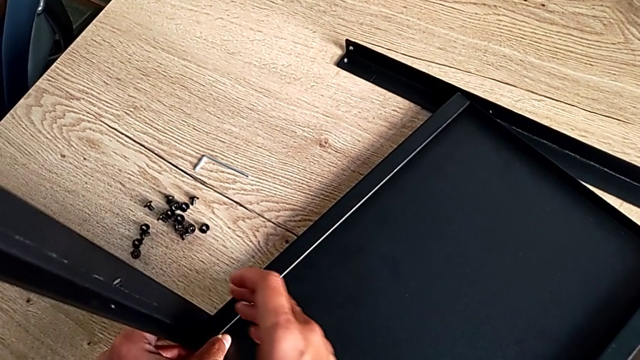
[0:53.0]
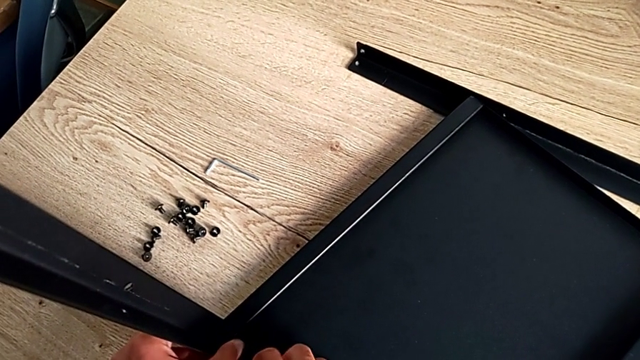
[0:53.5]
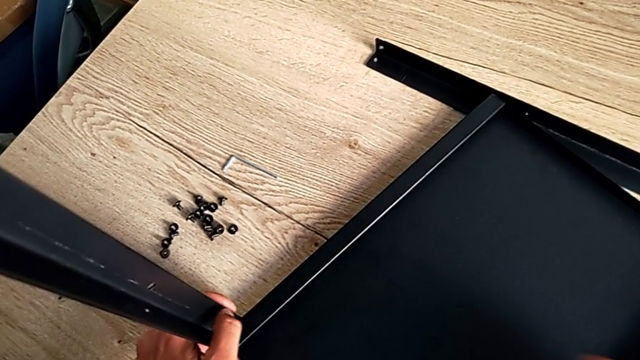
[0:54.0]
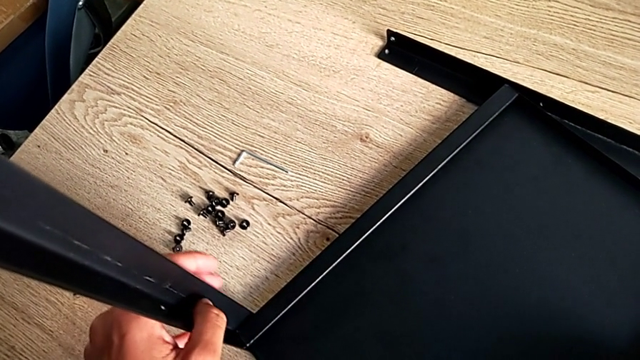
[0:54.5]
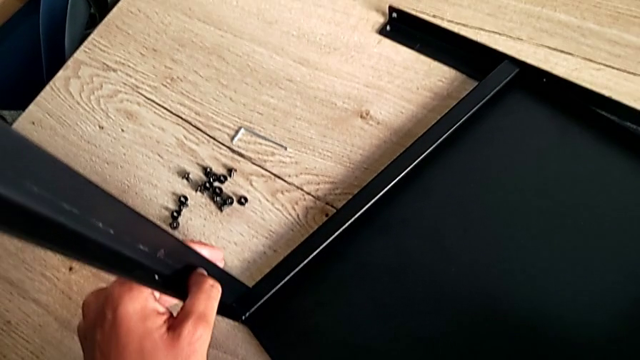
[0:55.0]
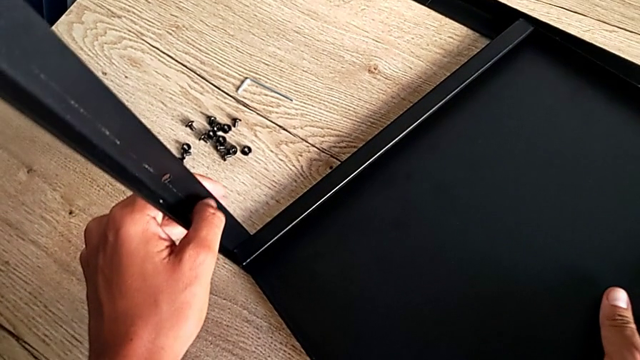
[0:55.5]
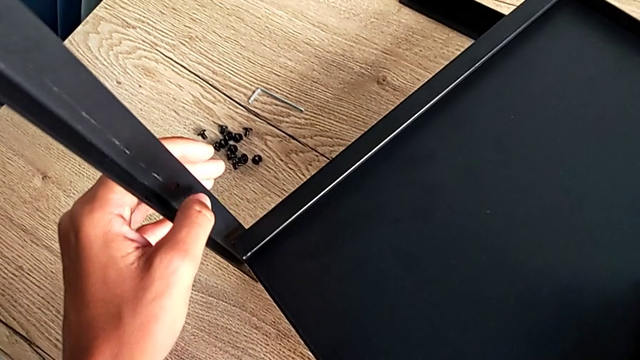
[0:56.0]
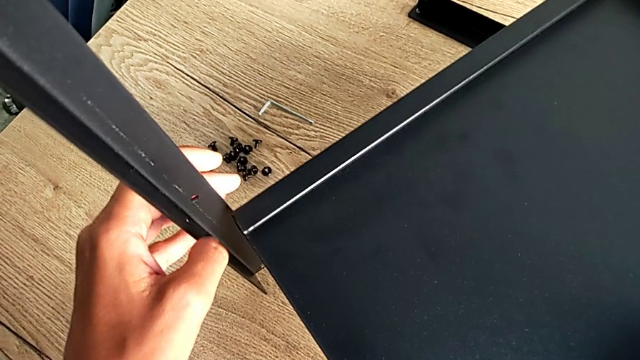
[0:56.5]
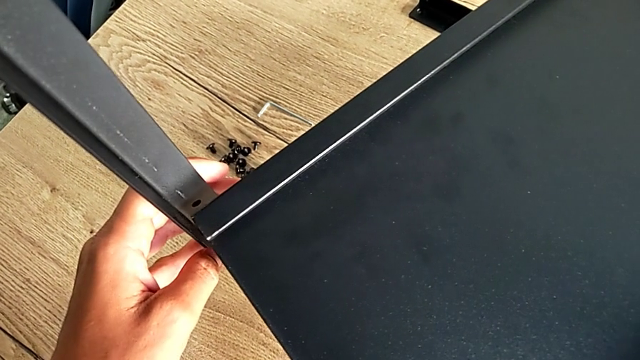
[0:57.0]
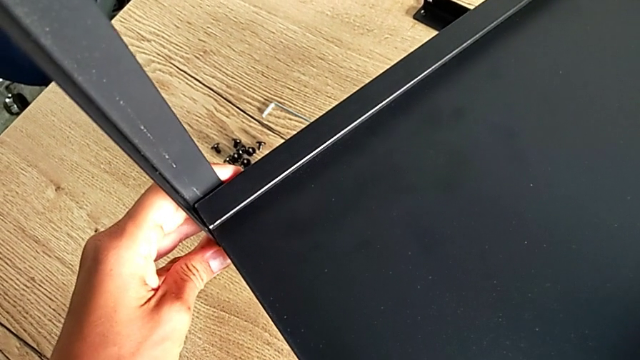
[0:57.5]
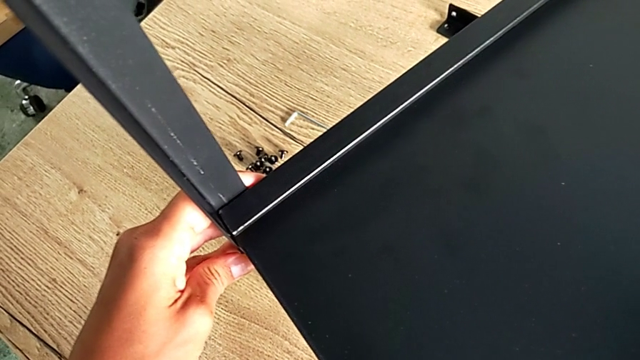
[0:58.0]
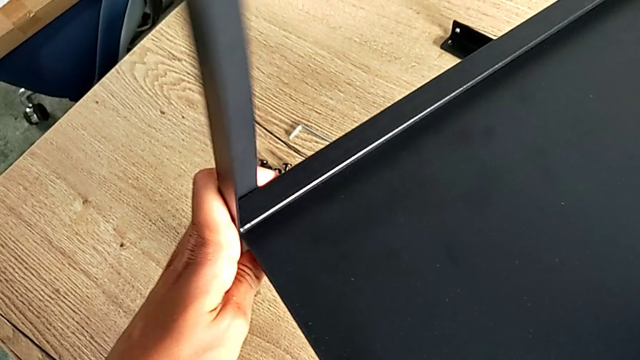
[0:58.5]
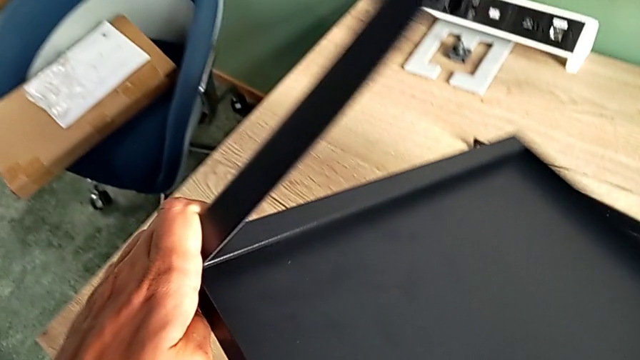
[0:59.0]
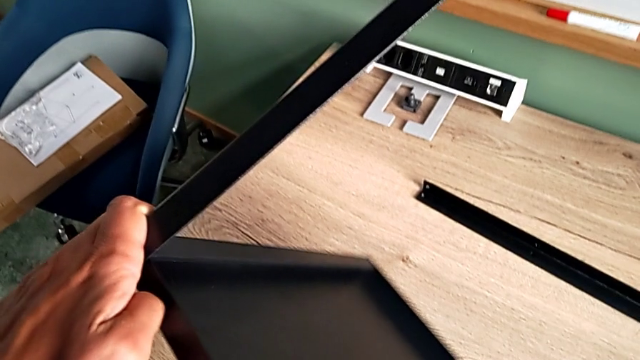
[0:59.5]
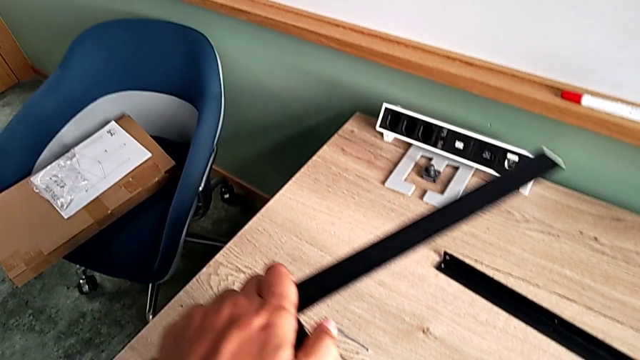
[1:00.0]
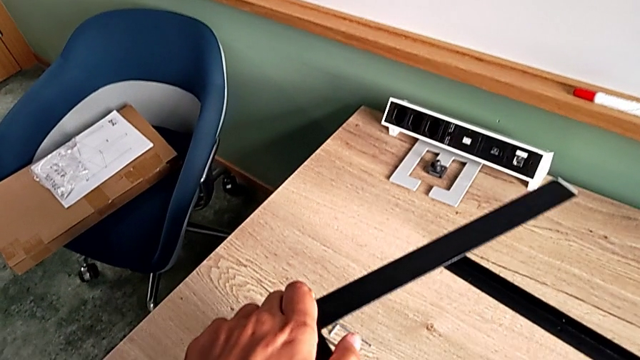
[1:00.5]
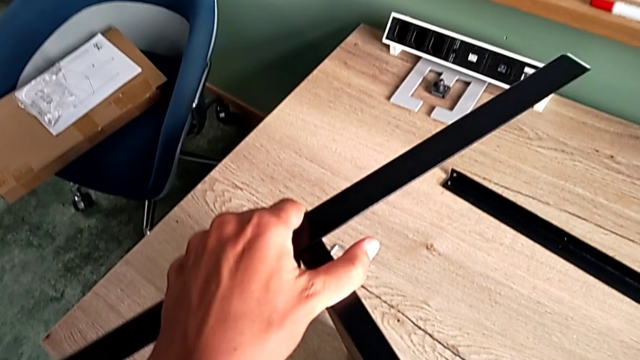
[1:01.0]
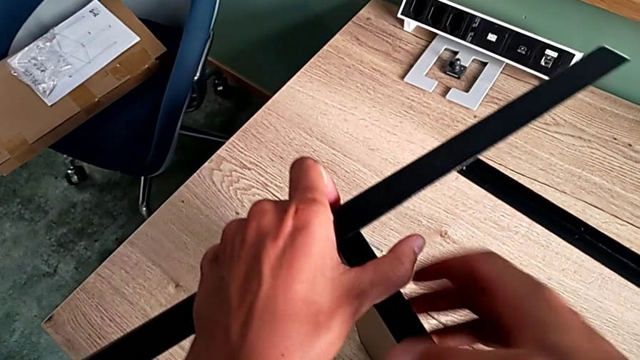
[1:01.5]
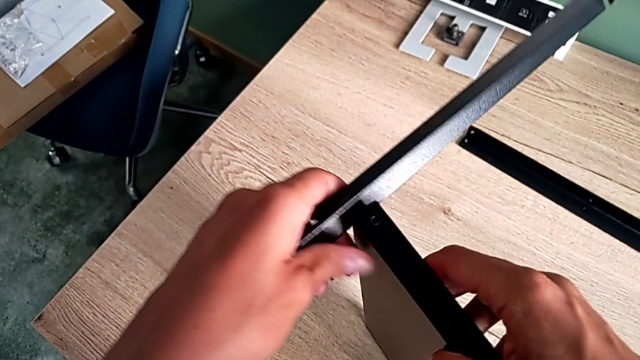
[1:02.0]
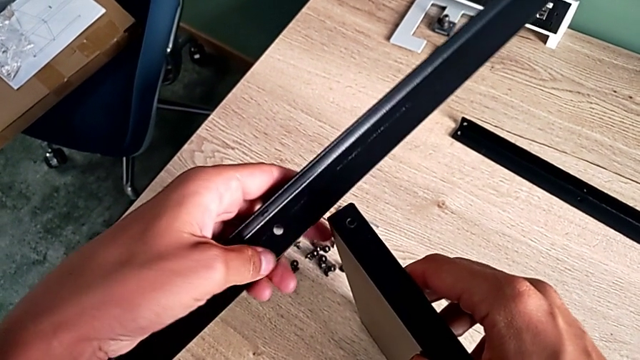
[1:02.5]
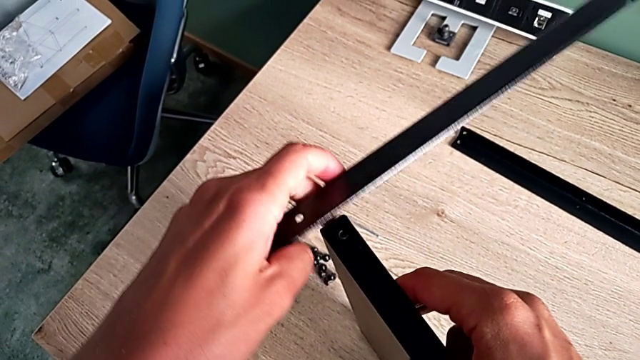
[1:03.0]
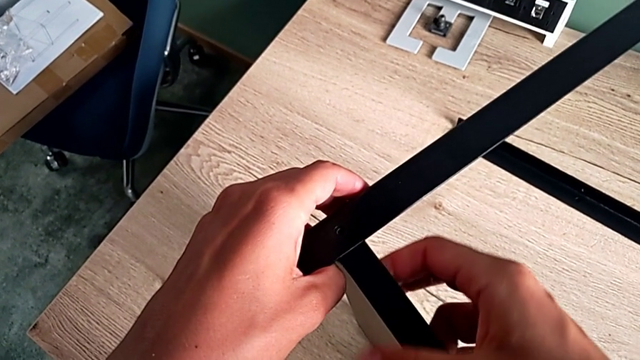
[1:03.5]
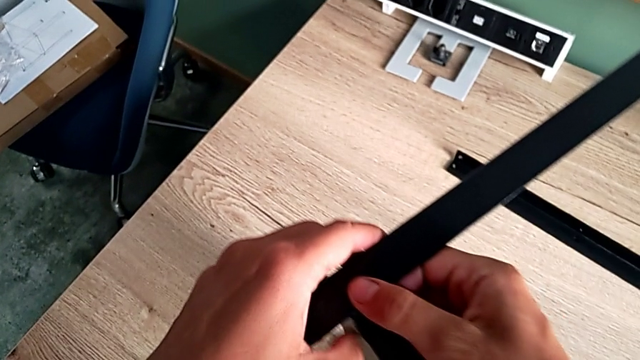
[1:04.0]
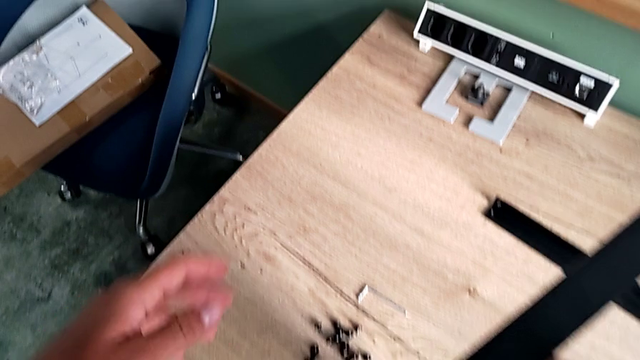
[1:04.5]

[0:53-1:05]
The camera wearer is aligning the first shelf with the leg before assembling it. They grab the first tray, align the tray and rotate it.

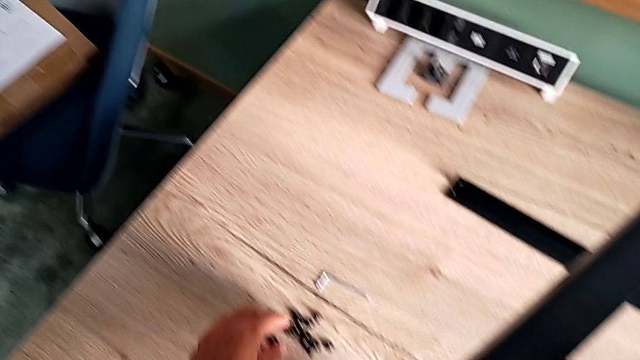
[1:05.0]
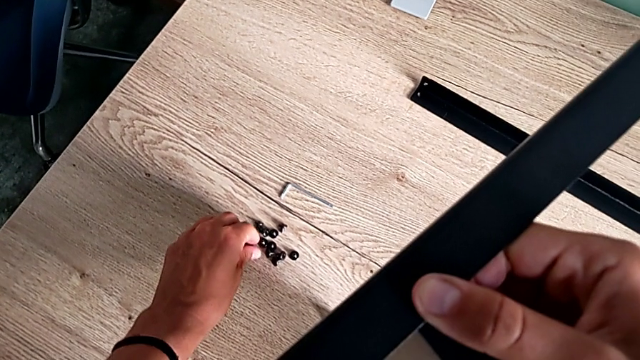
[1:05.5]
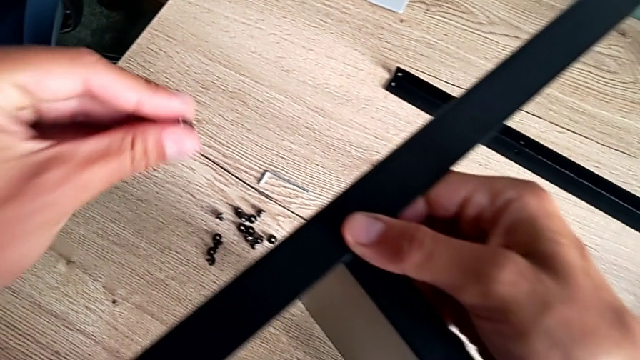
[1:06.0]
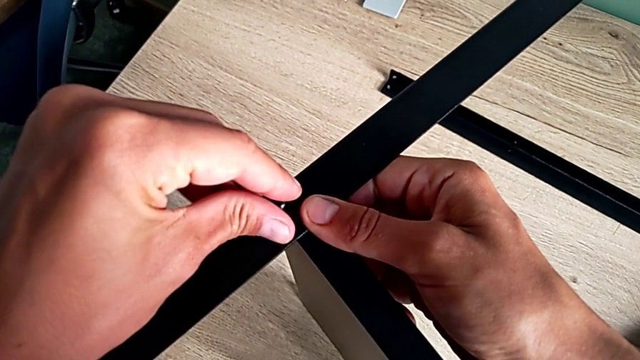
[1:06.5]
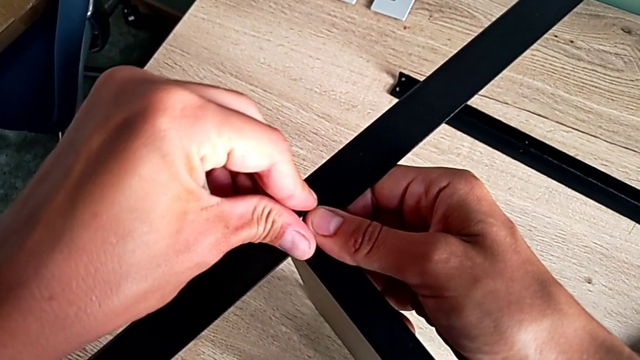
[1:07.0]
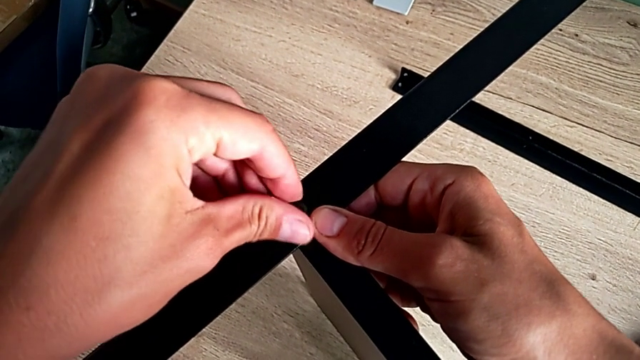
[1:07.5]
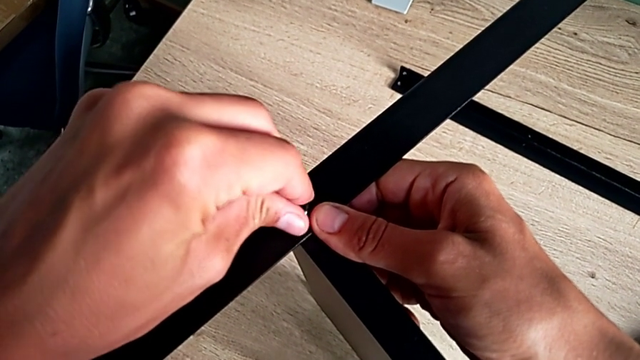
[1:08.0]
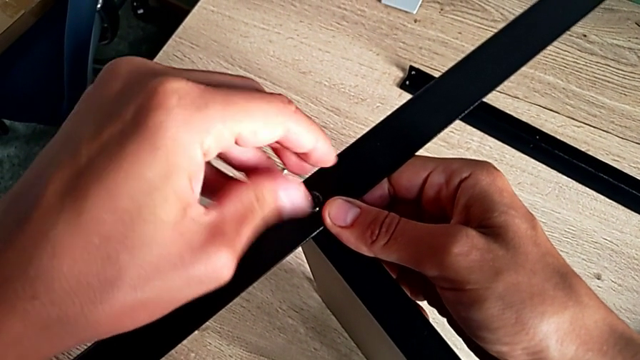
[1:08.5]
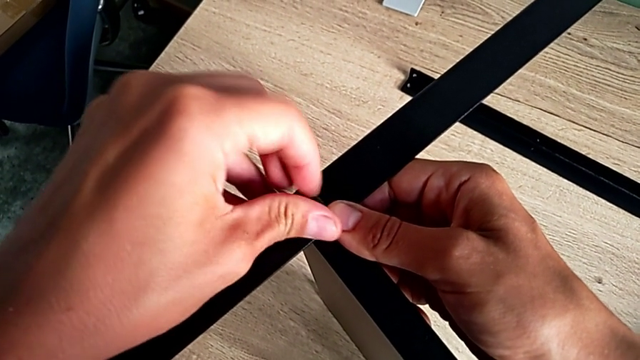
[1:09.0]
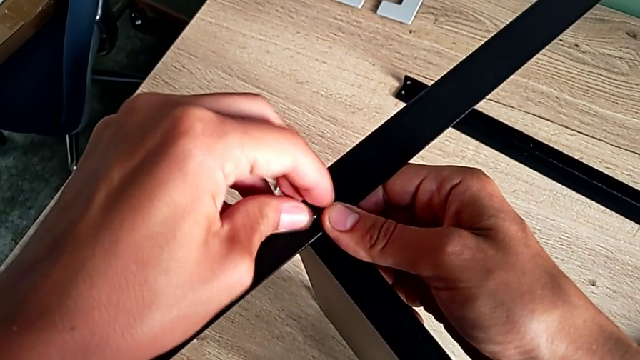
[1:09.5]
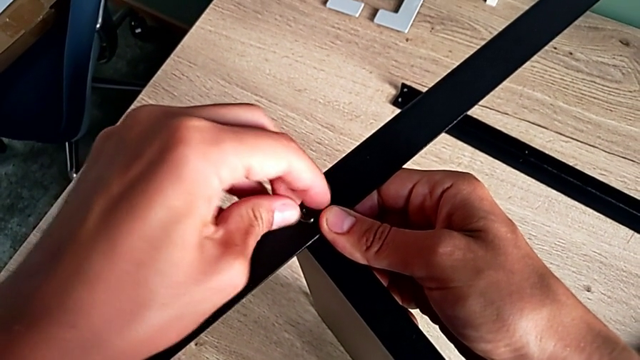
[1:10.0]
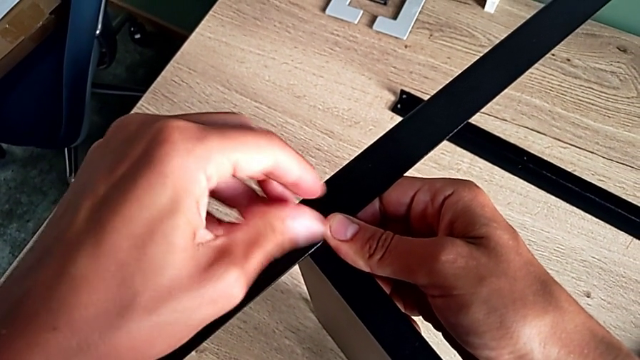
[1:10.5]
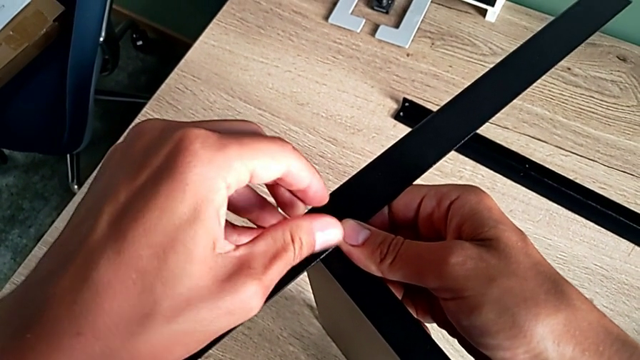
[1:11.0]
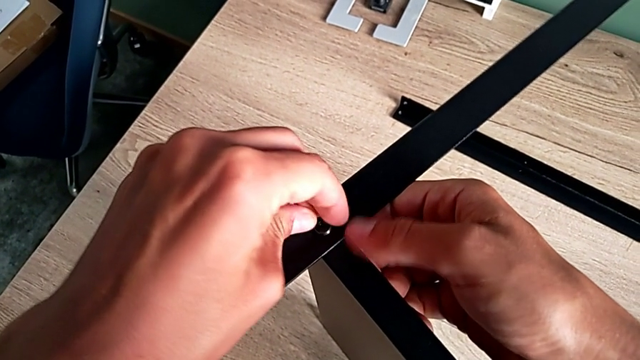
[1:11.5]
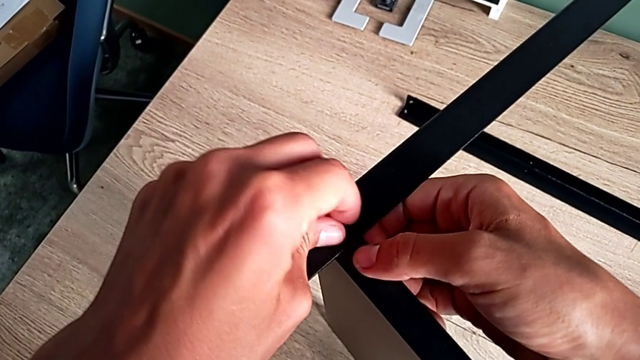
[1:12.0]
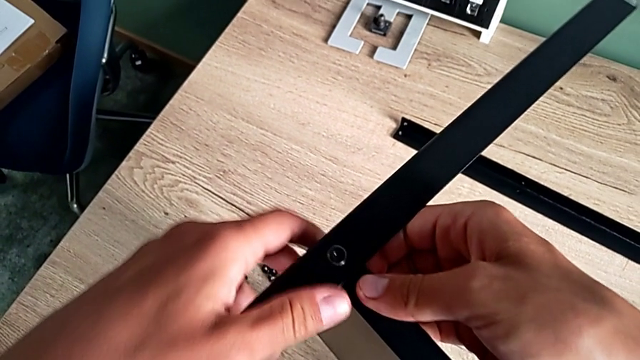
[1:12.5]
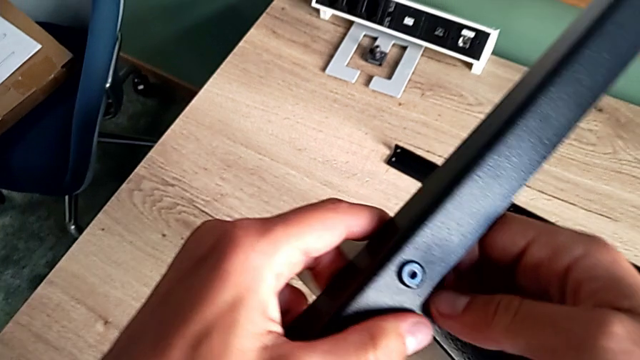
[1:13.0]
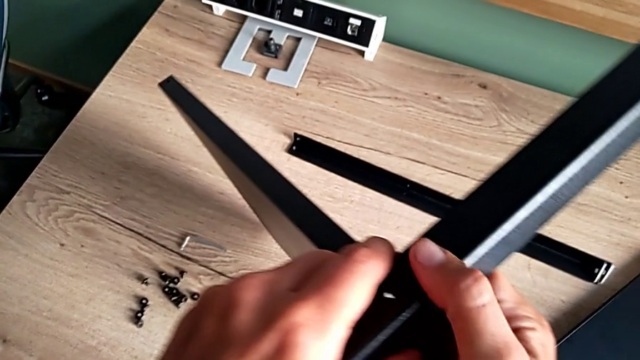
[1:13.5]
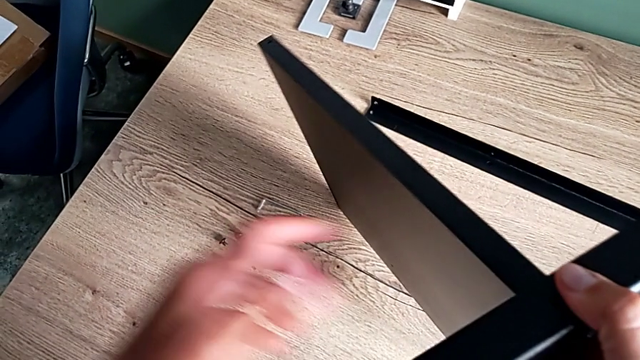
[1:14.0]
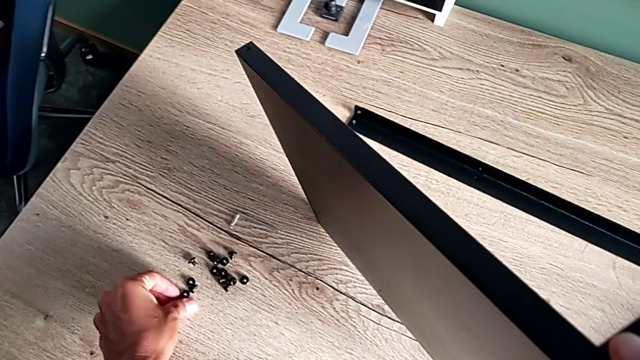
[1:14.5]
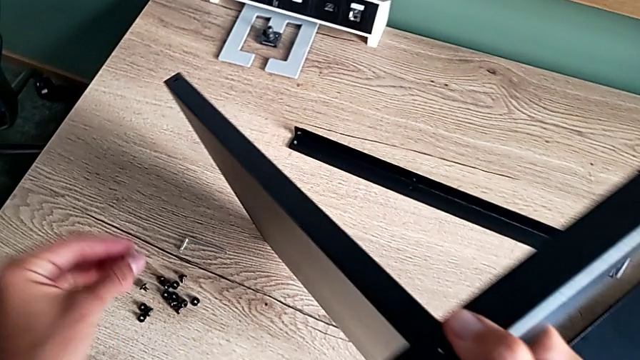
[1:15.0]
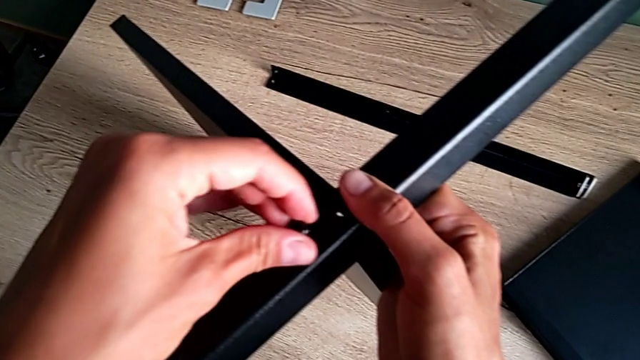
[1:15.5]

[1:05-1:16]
The camera wearer is aligning the first shelf with the leg before assembling it. They insert the first hex socket head and screw it.
